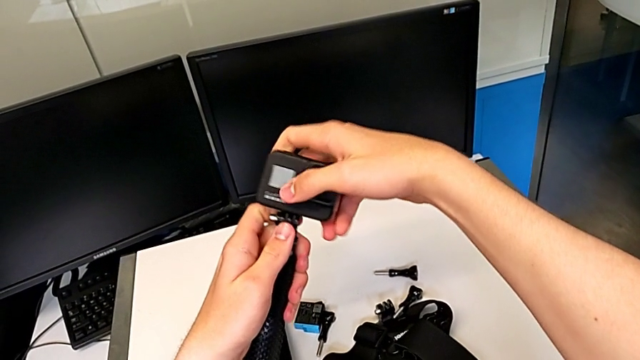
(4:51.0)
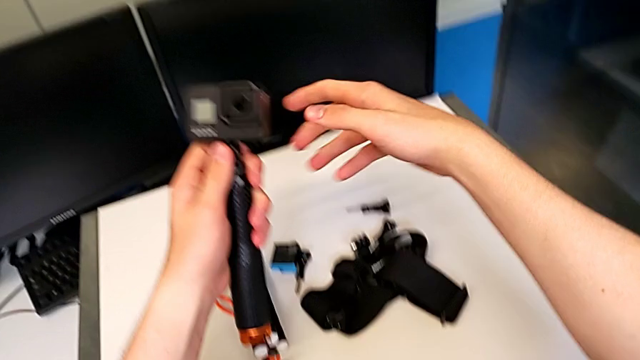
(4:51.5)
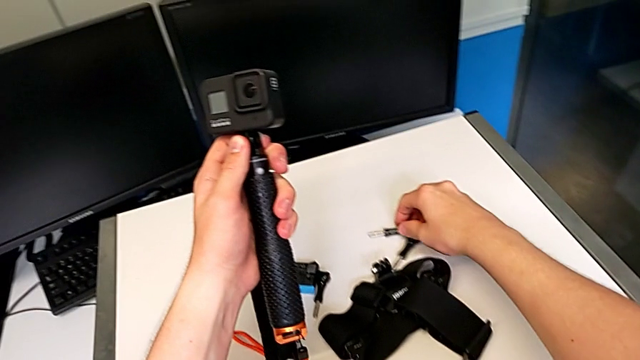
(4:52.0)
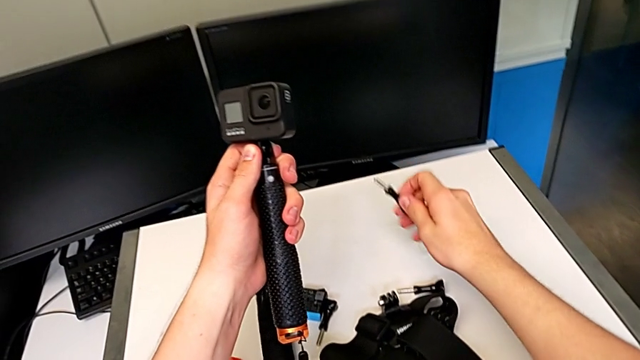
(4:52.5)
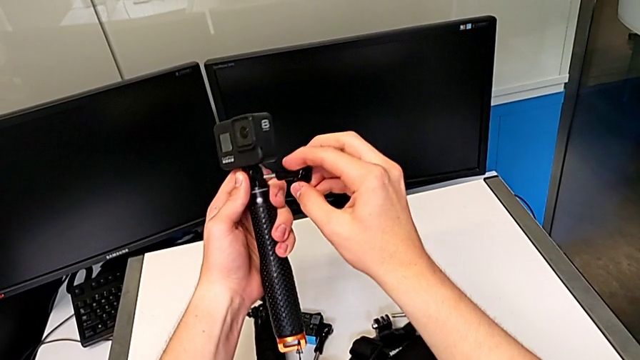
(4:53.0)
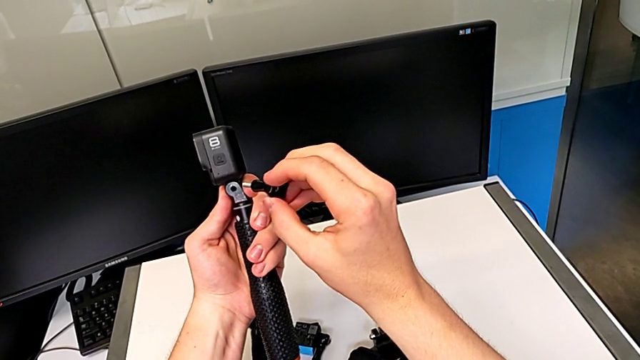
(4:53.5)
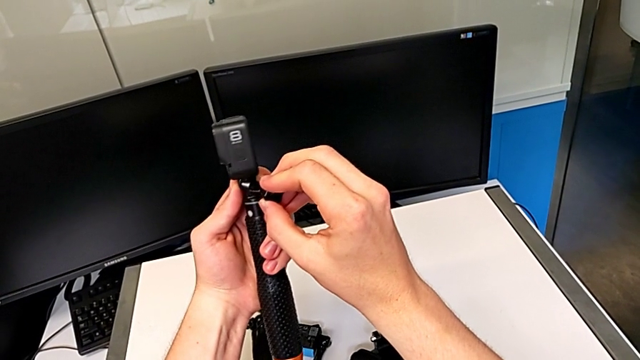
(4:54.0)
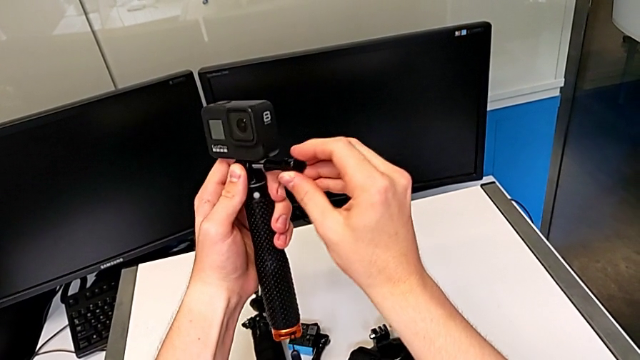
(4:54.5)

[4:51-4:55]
The camera wearer is changing the tripod handheld grip. They insert the black screw.

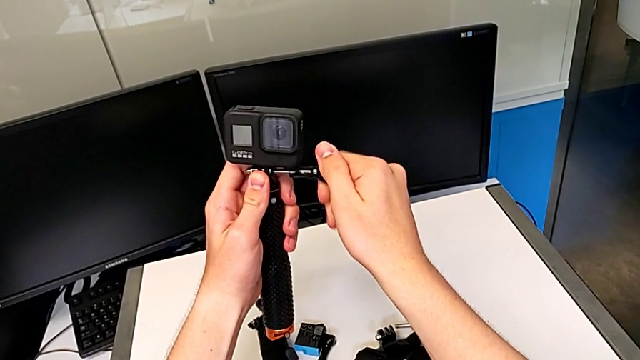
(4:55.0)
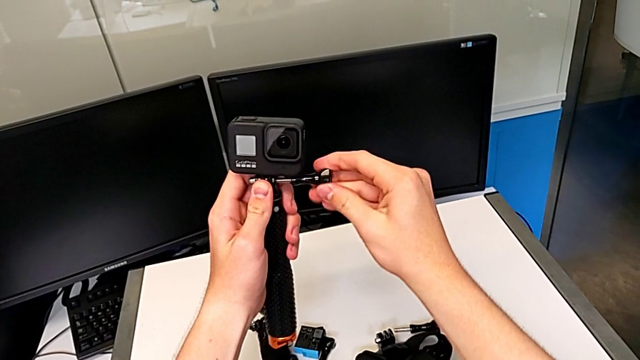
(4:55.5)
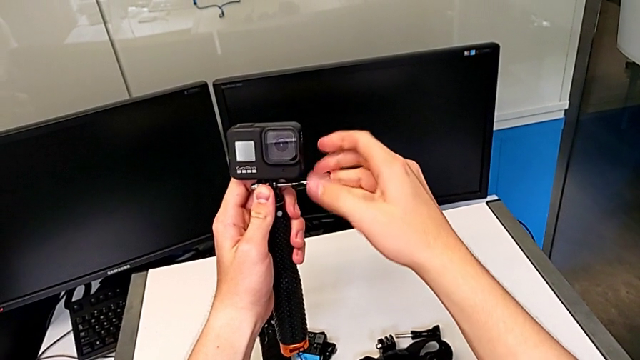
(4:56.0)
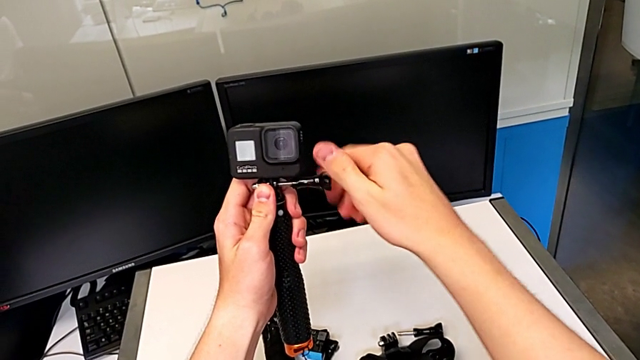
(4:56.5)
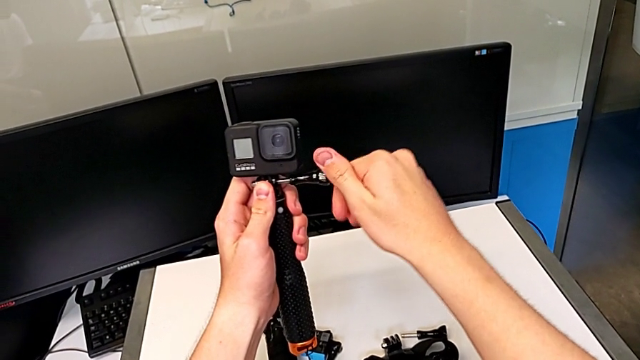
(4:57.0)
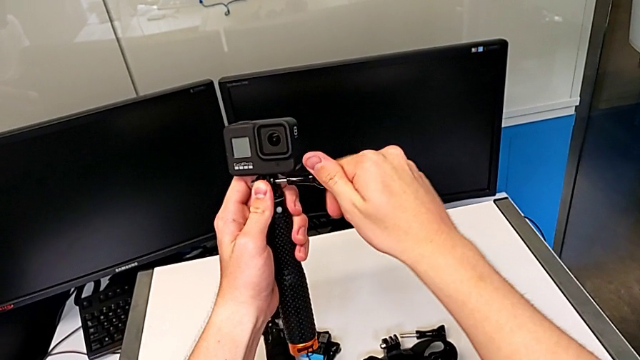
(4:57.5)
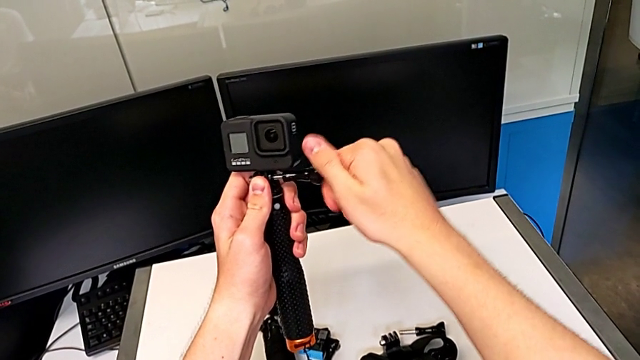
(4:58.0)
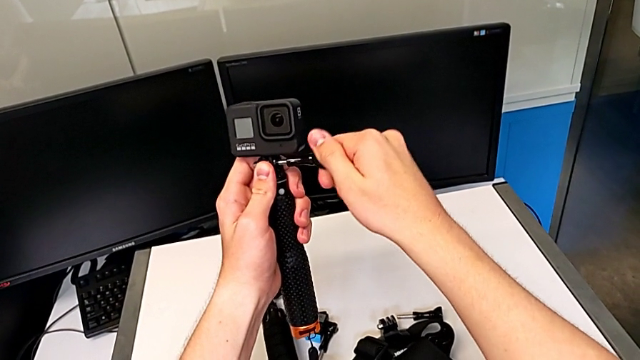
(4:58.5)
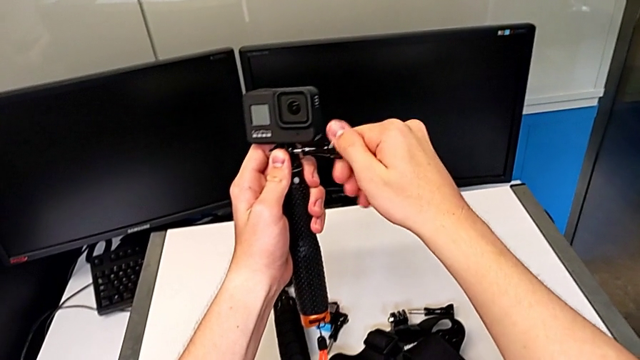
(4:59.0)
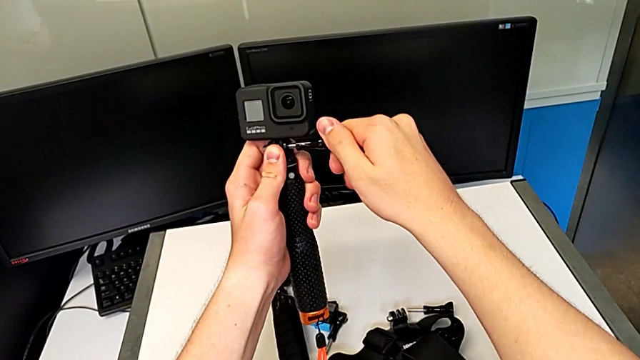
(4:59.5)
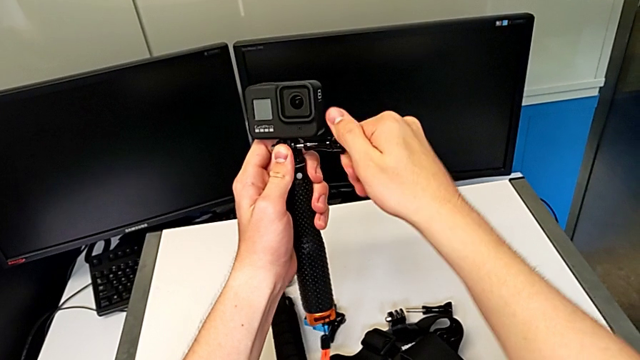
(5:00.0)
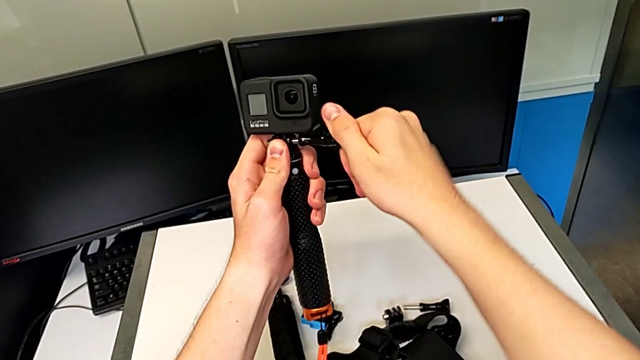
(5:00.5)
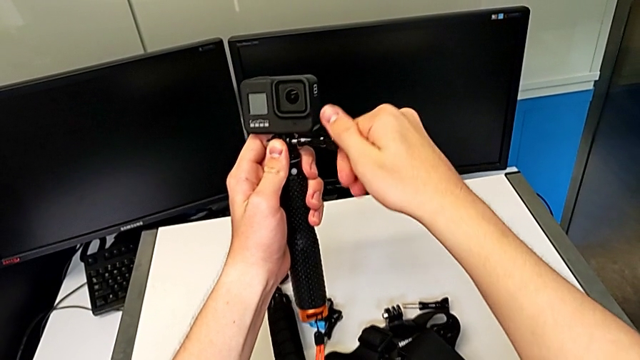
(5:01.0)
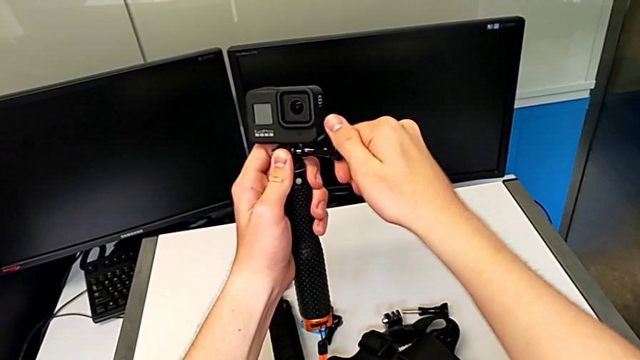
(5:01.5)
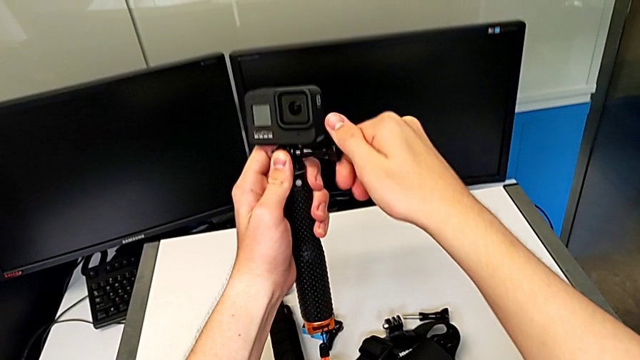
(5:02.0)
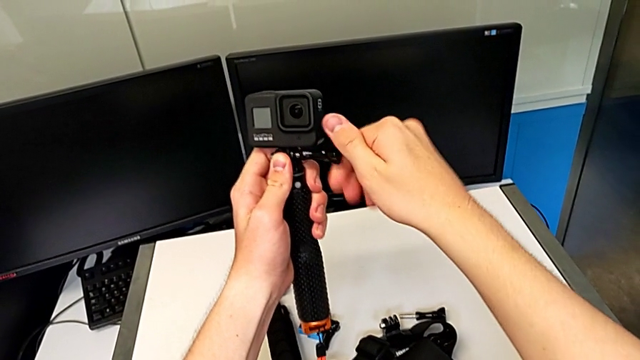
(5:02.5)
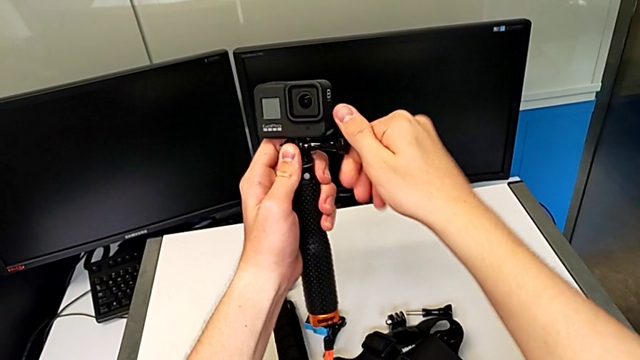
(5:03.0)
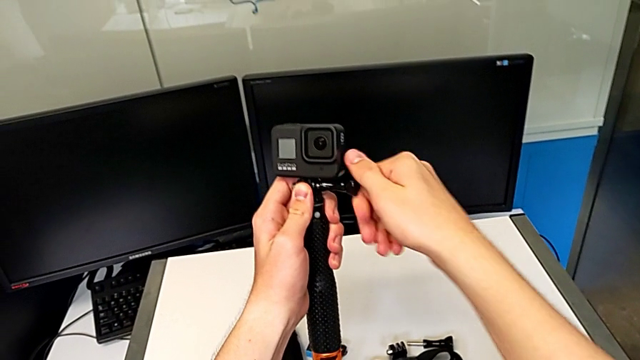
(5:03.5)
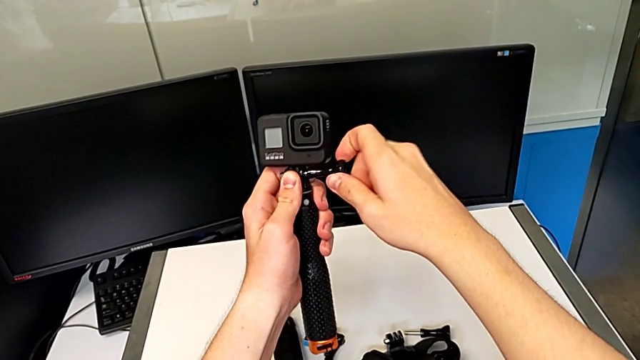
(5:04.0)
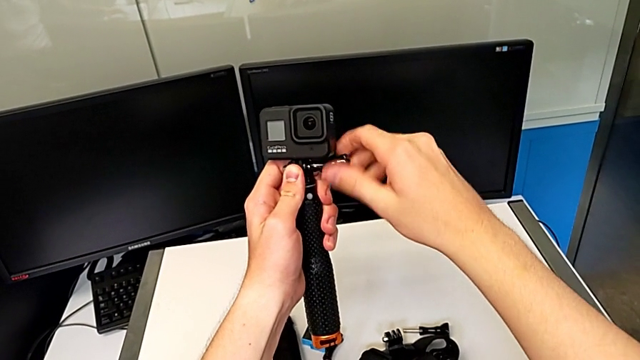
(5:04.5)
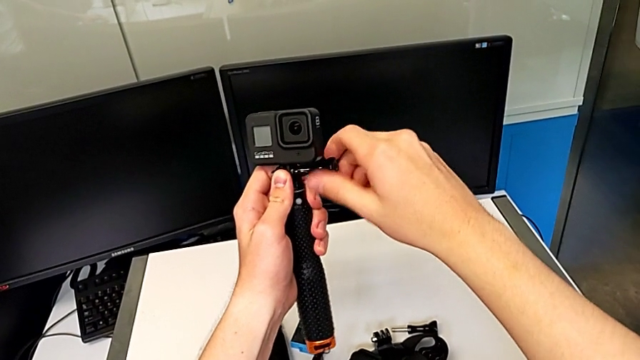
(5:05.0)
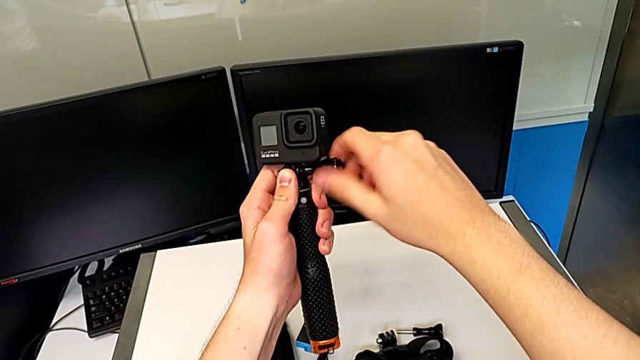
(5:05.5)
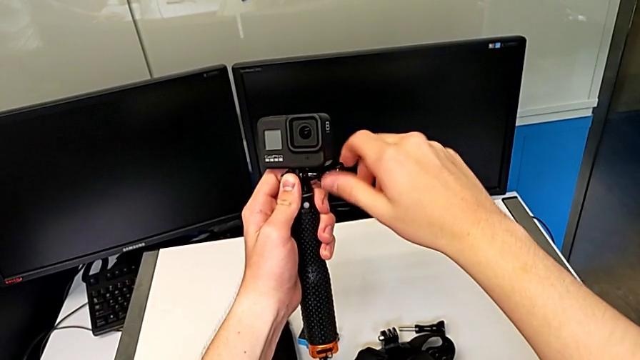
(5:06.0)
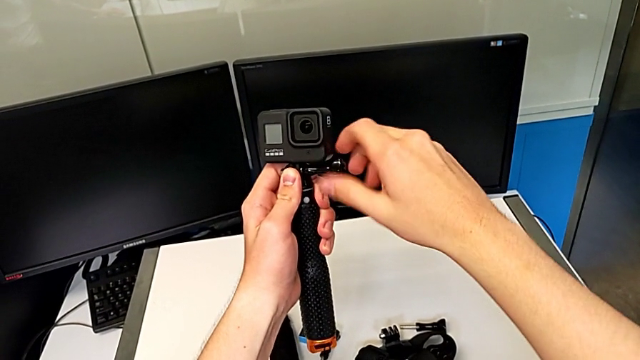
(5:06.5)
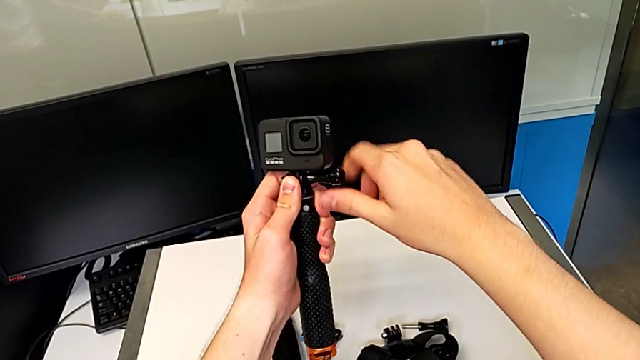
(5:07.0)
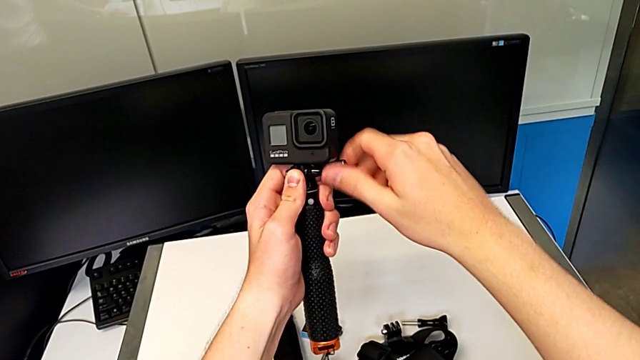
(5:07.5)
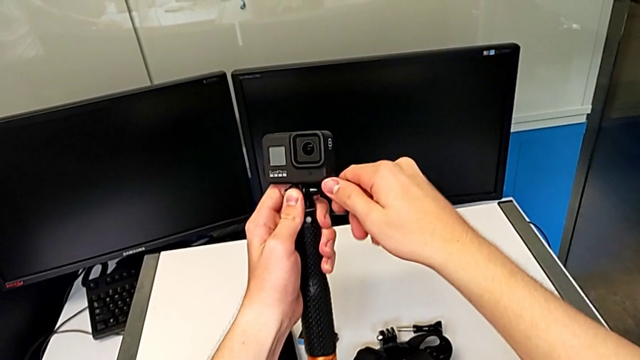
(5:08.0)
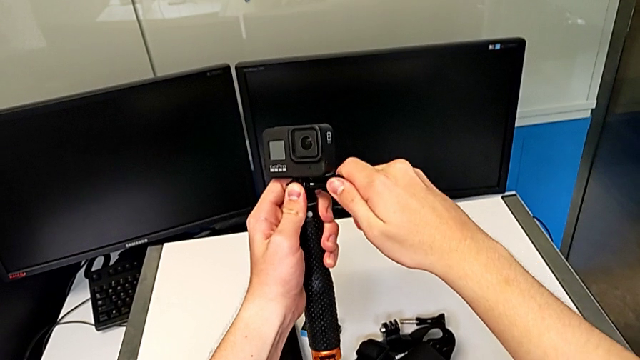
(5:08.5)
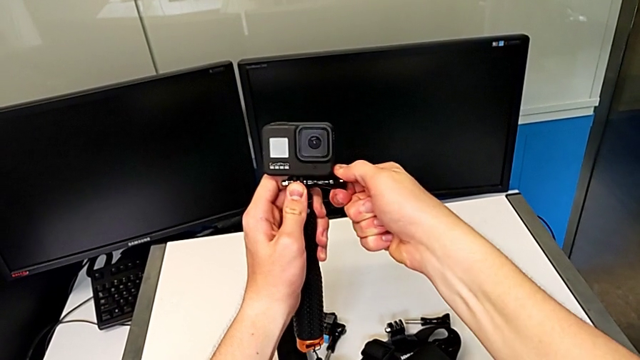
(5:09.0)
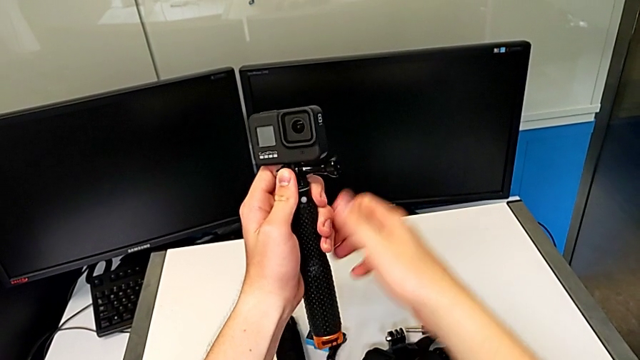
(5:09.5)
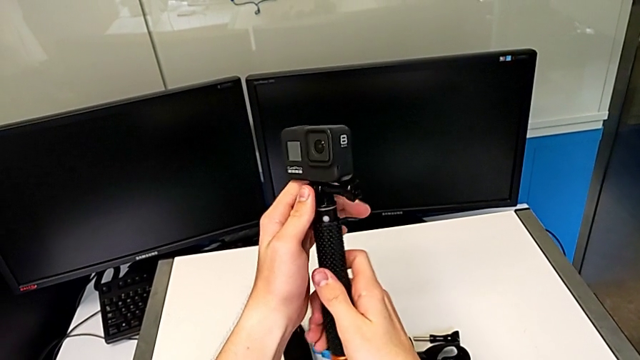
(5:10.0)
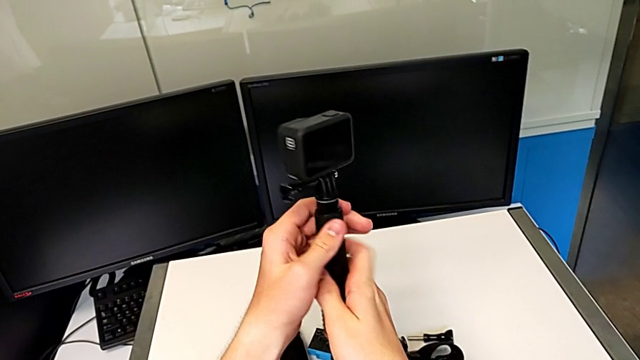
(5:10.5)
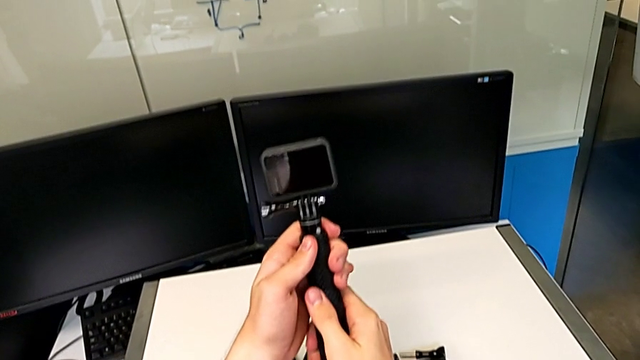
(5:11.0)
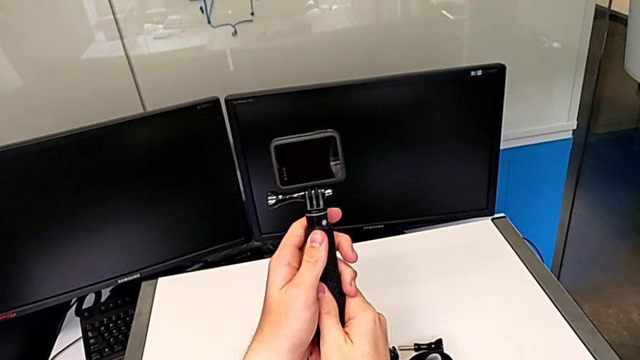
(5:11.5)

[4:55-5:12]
The camera wearer is continuing to change the tripod to a handheld grip. They screw the black screw and begin to rotate the black handheld grip.
